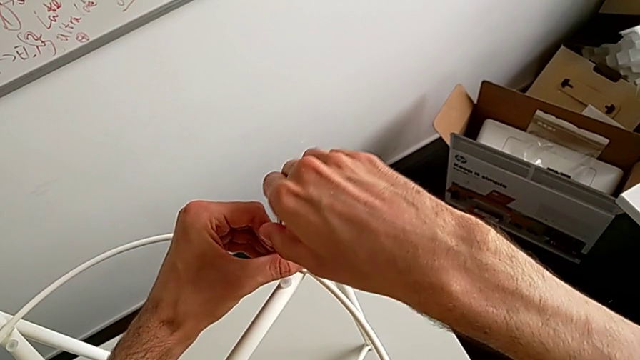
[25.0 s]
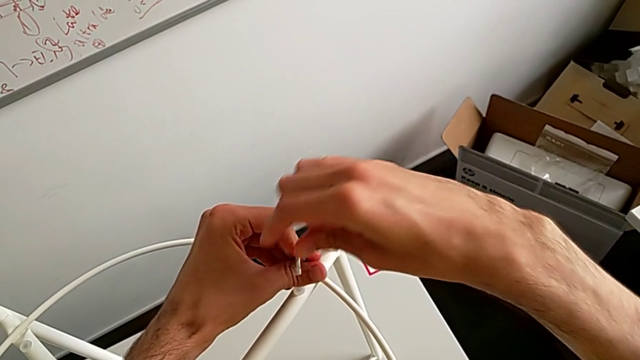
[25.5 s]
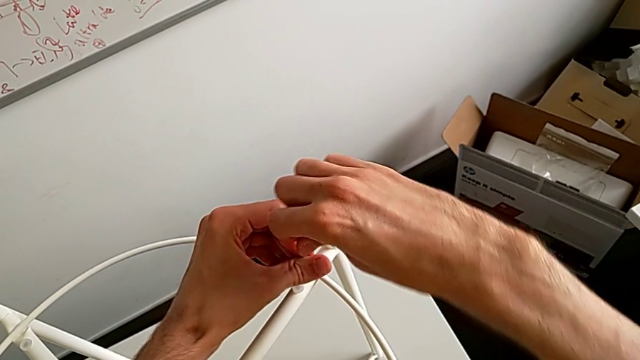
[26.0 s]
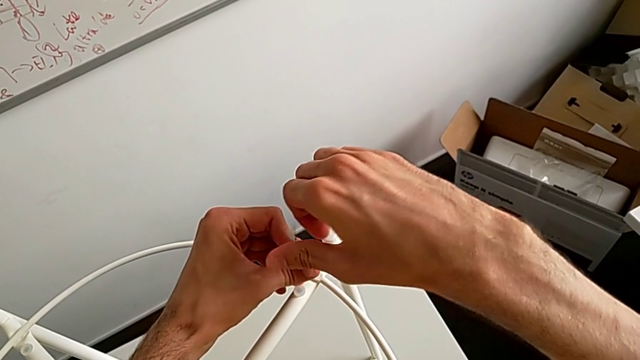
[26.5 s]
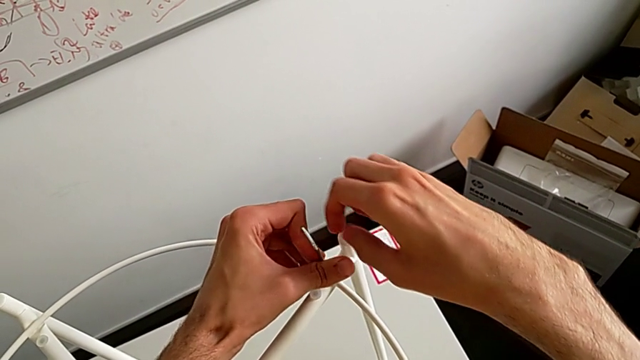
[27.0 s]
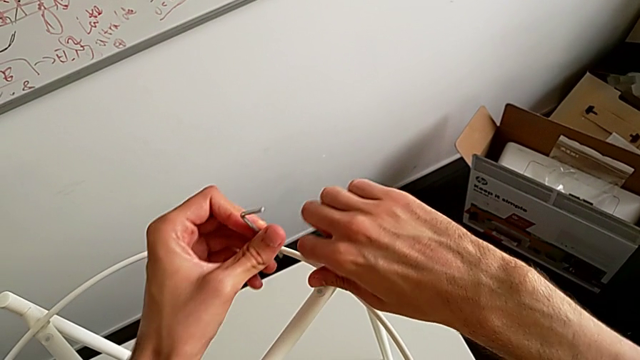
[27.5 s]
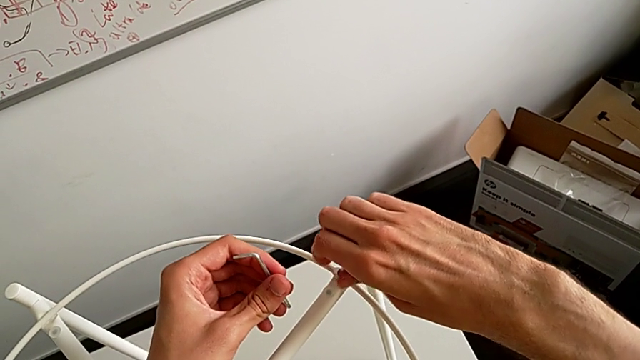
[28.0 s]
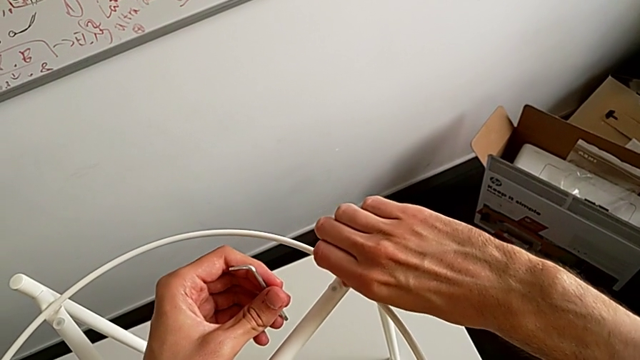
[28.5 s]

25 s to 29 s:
The camera wearer is unscrewing the second hex socket head from the top of the table. They unscrew the hex socket head, withdraw the Allen wrench and disassemble the hex socket head.

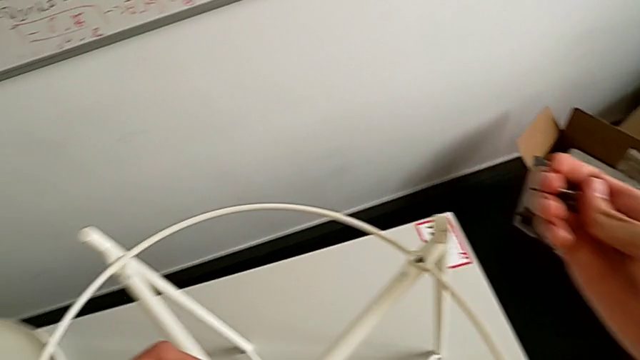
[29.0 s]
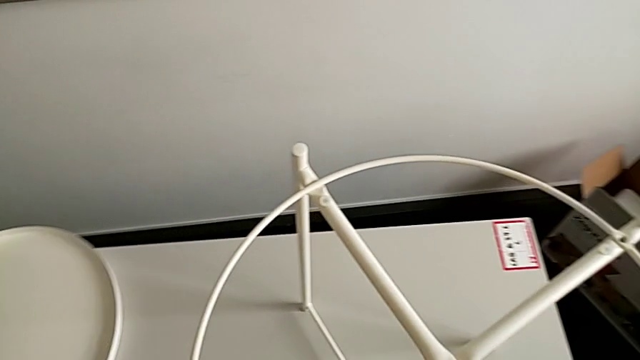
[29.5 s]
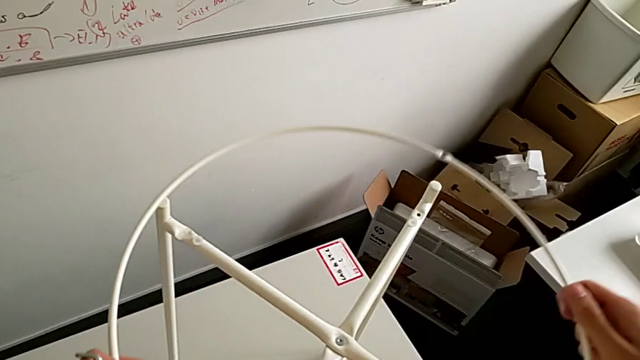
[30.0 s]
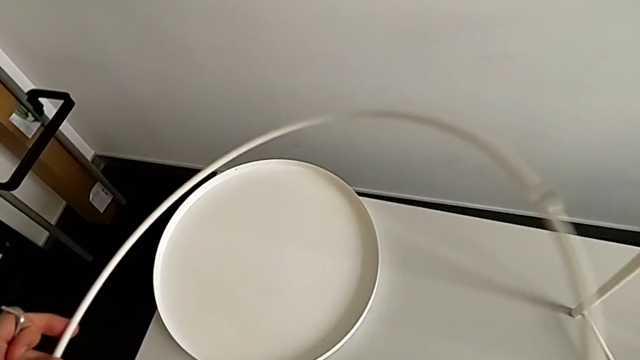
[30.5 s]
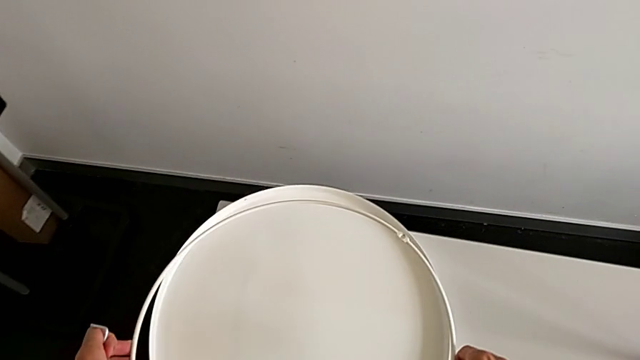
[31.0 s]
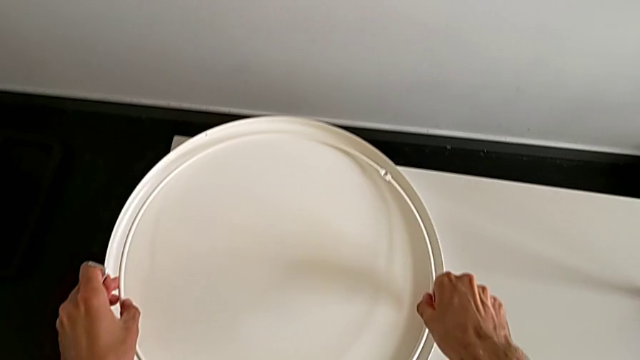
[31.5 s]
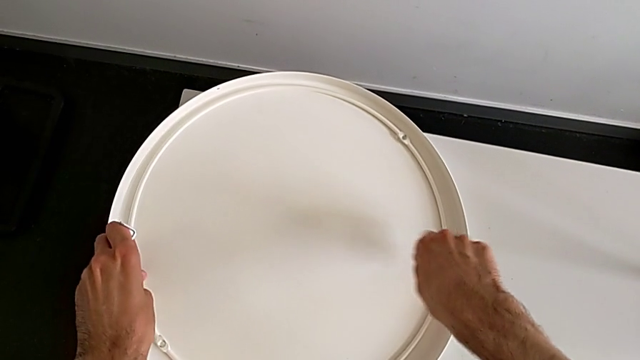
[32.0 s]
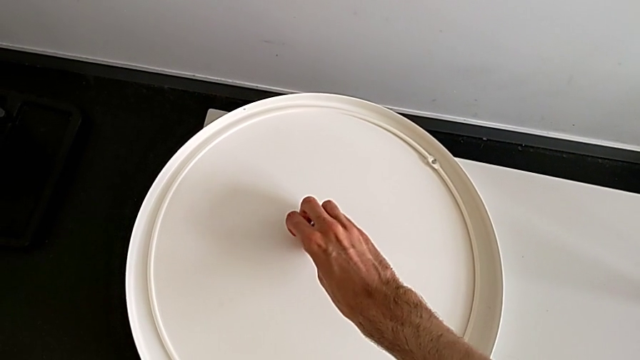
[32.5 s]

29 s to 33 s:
The camera wearer removes the circle from the leg of the table. They disassemble the circle, place it and place the hex socket head.

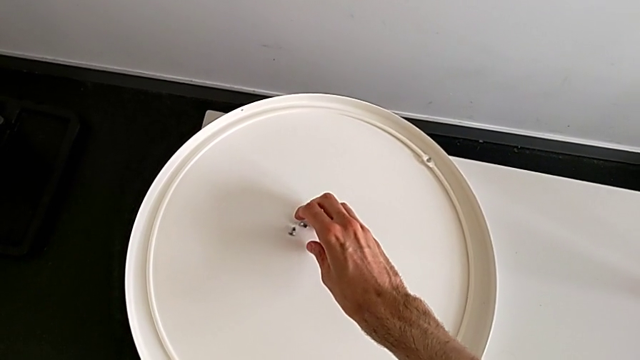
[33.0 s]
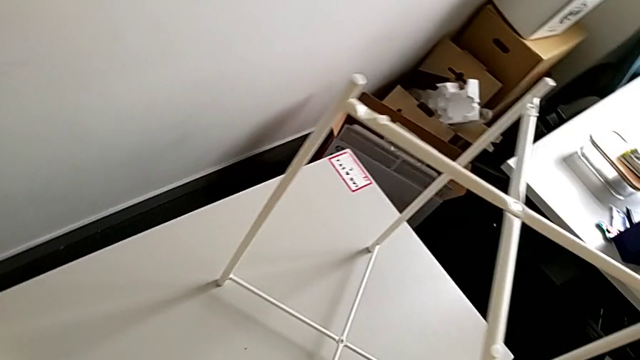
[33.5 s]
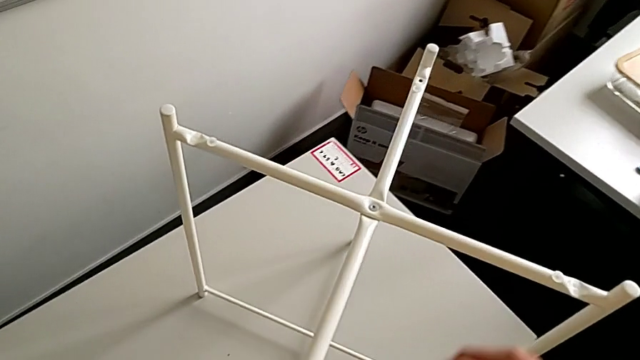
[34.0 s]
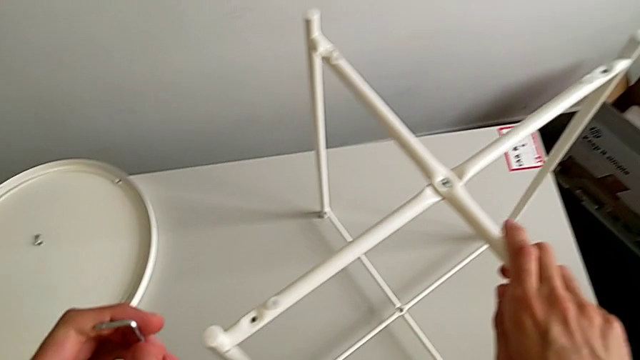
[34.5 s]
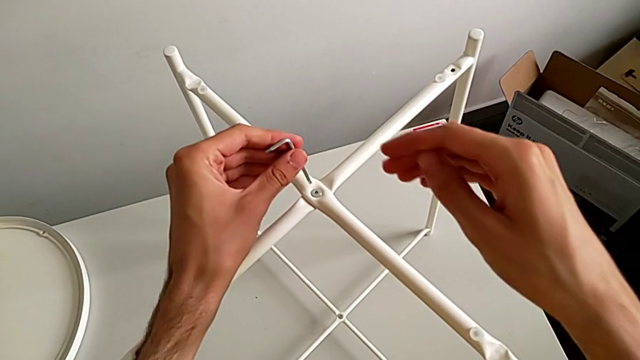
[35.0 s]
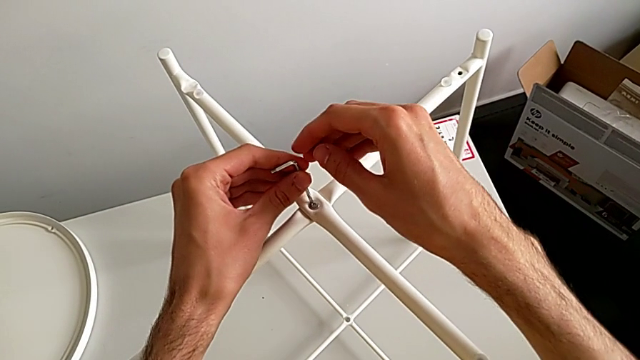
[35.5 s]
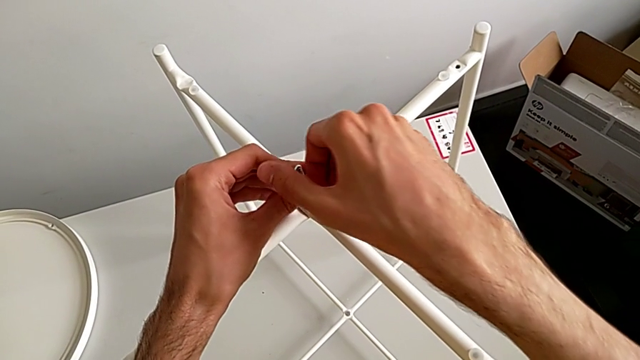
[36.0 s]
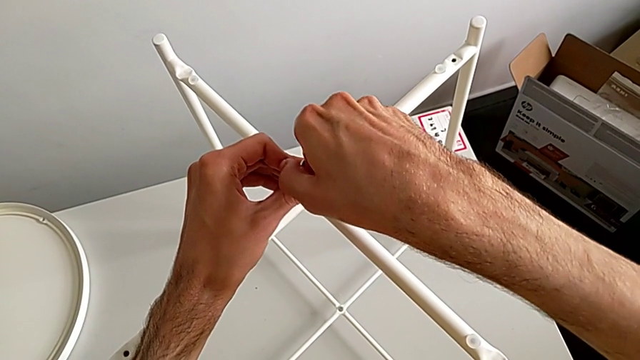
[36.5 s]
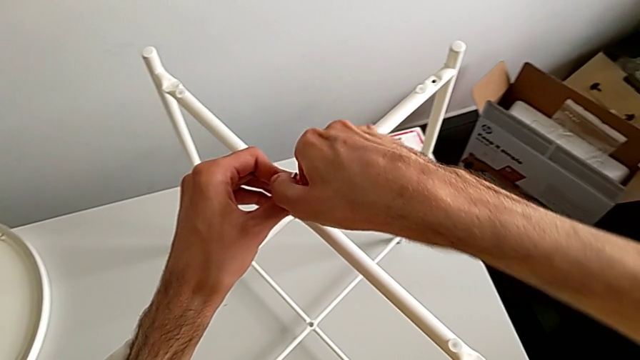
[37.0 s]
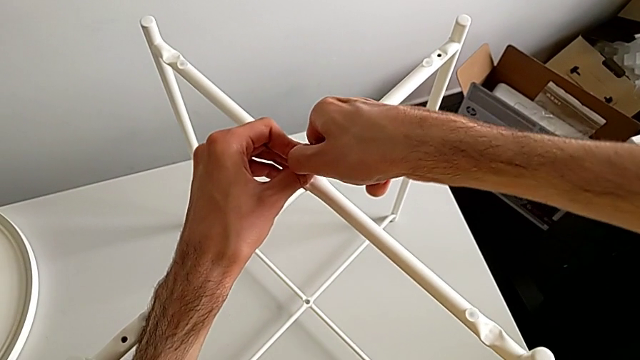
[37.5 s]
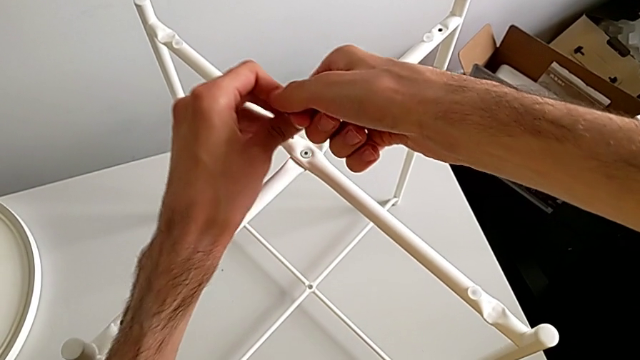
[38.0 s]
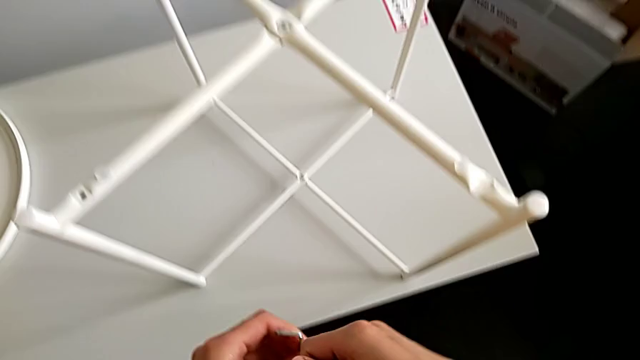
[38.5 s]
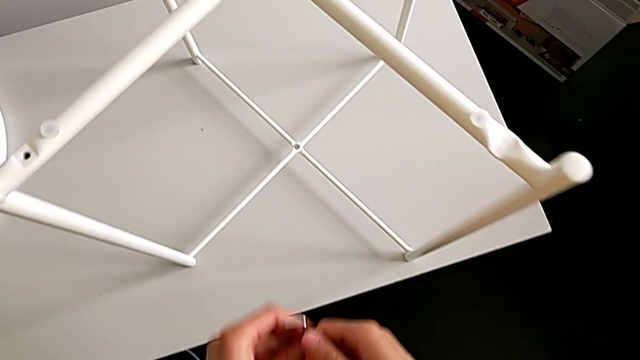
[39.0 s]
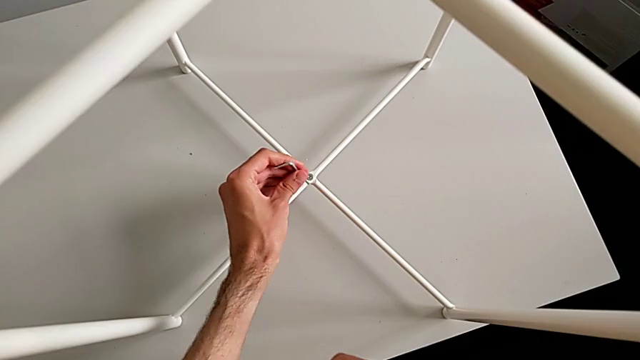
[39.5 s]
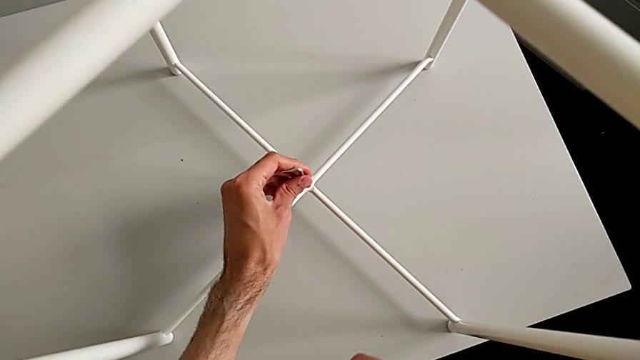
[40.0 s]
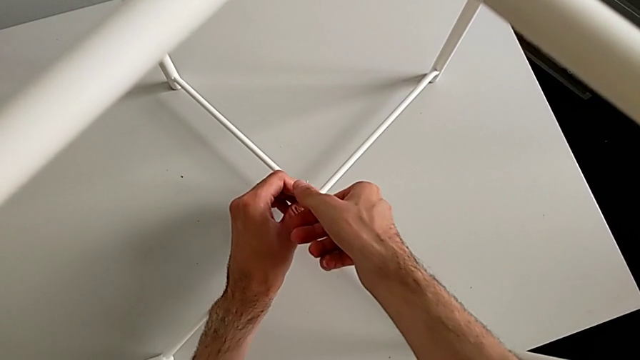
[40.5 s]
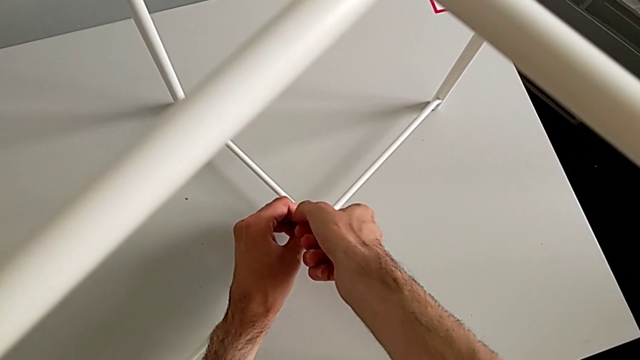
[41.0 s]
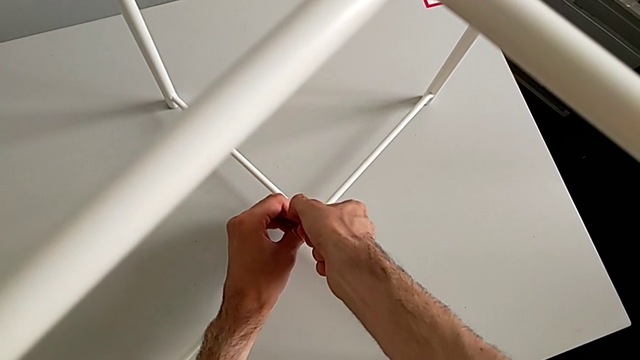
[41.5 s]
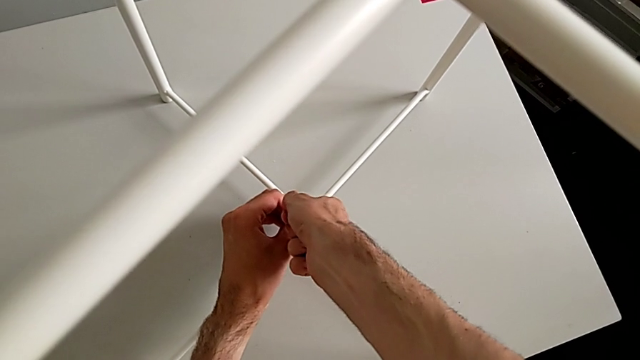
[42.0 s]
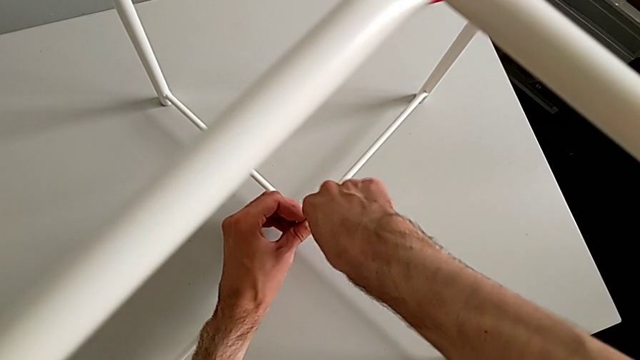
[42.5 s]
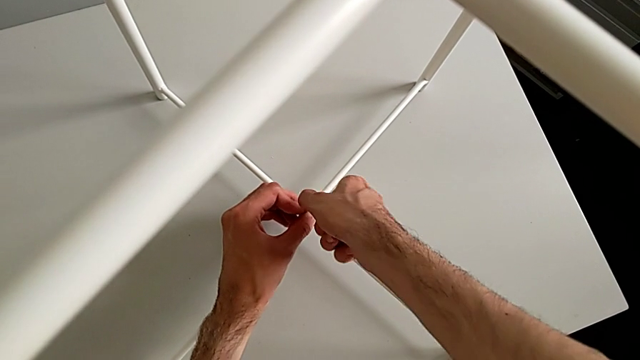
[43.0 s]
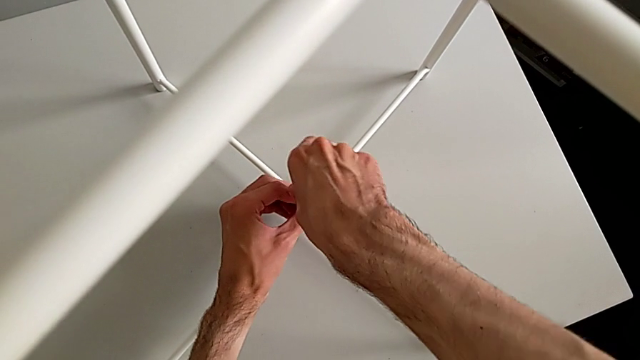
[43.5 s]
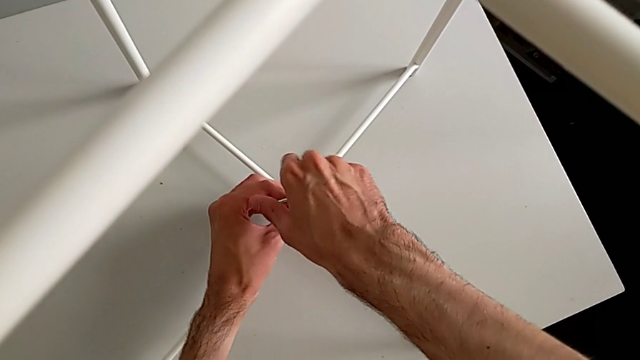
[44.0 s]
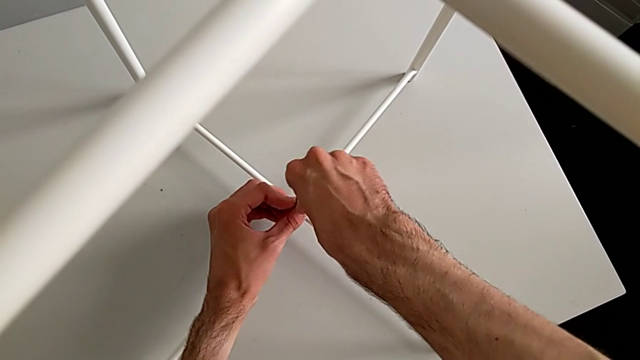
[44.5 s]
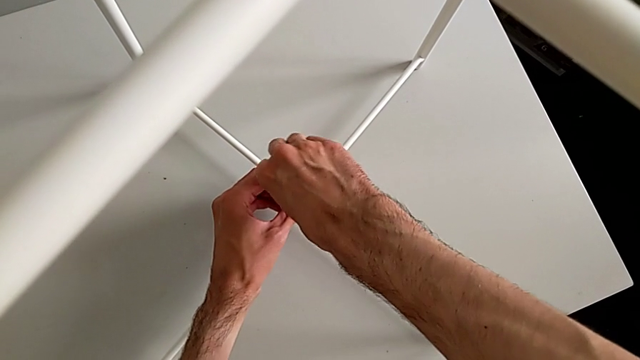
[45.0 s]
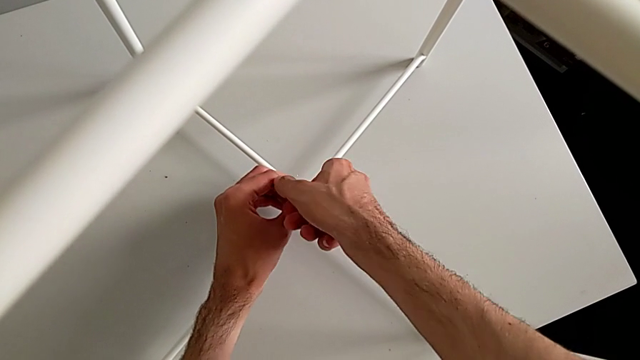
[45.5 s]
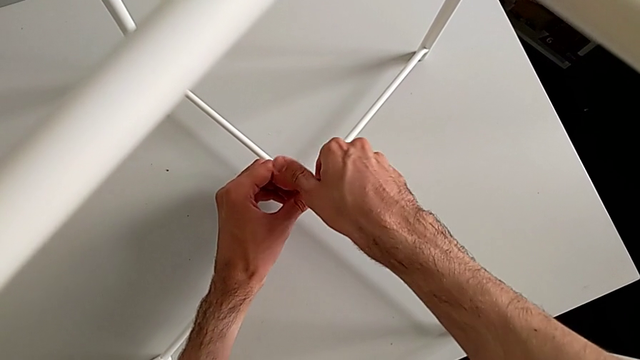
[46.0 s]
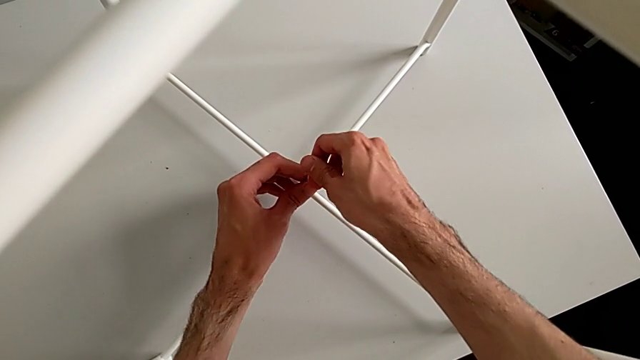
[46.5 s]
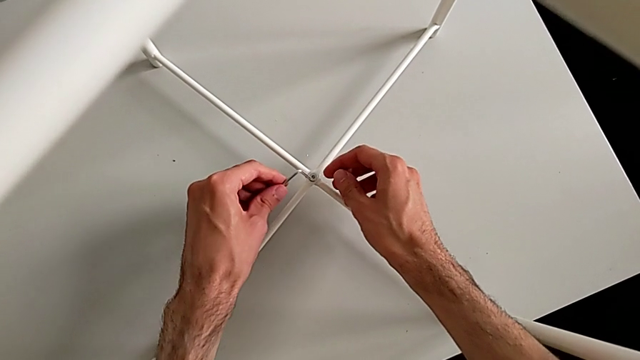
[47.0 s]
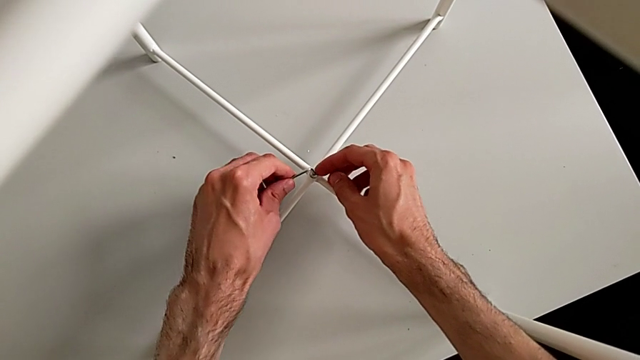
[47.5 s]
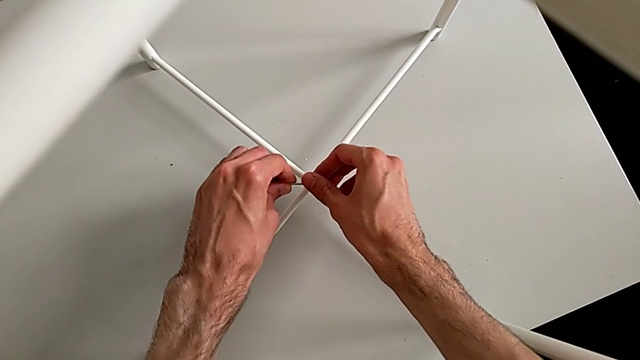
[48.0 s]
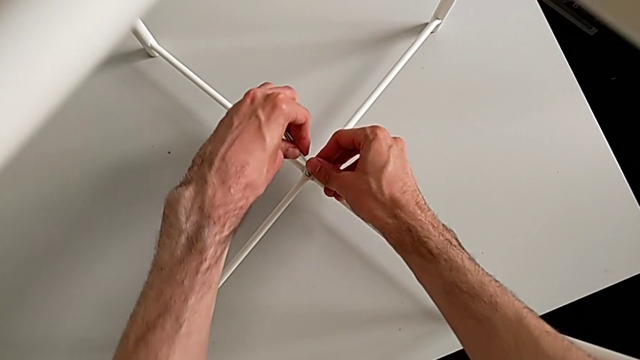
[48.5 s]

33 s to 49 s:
The camera wearer is unscrewing the bottom hex socket head of the legs. They approach the hex socket head, wrongly insert the top Allen wrench, withdraw the Allen wrench, approach the hex socket head, insert the bottom Allen wrench and begin to unscrew the hex socket head.
